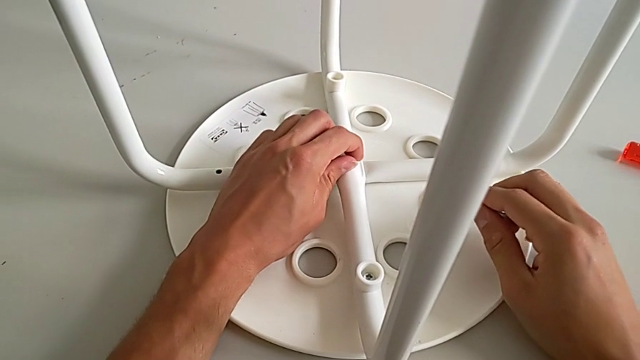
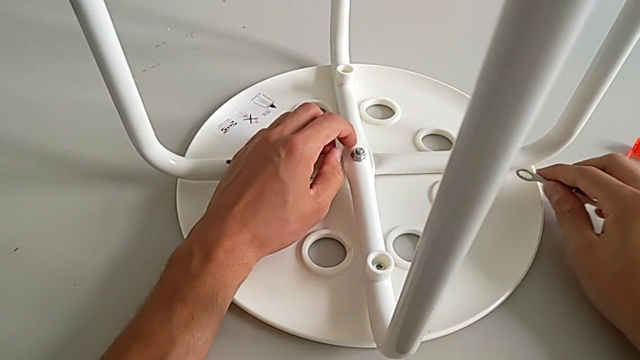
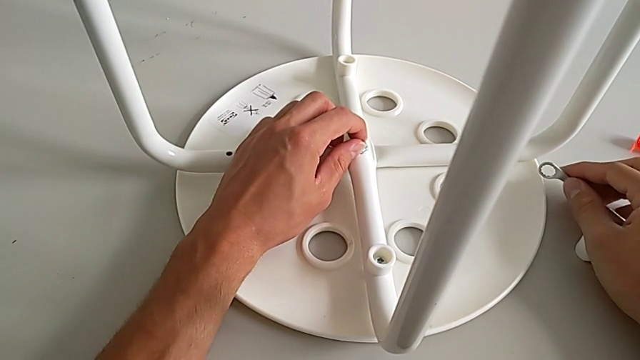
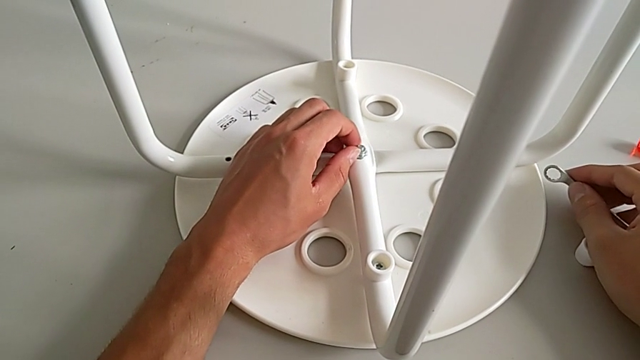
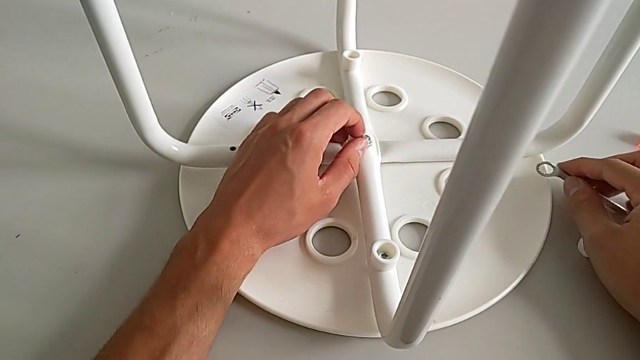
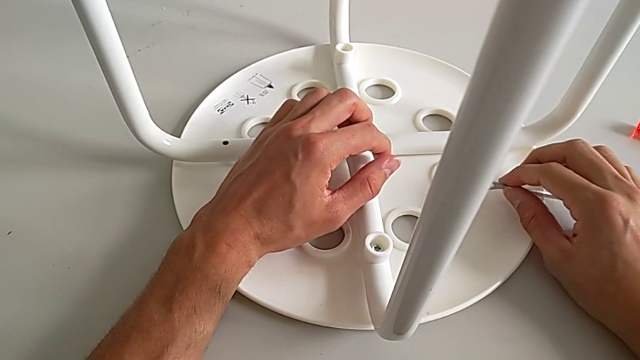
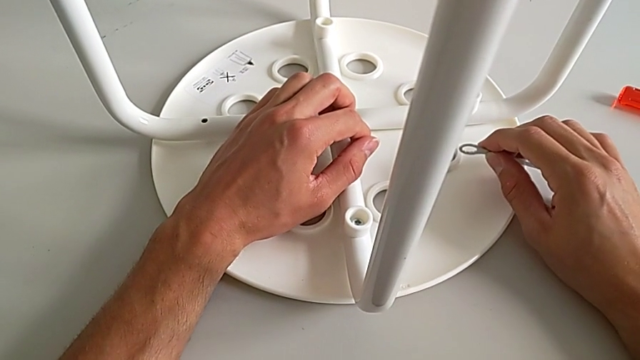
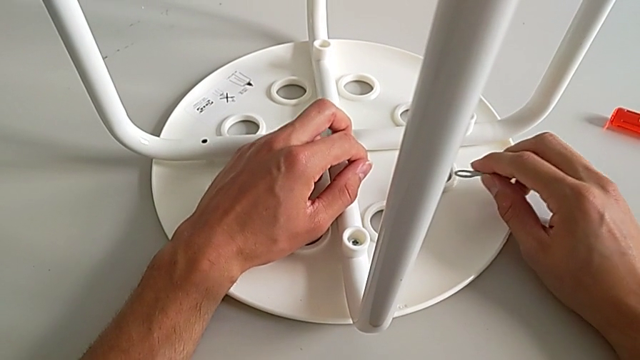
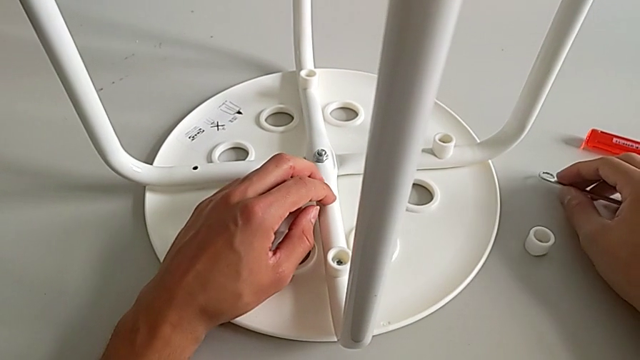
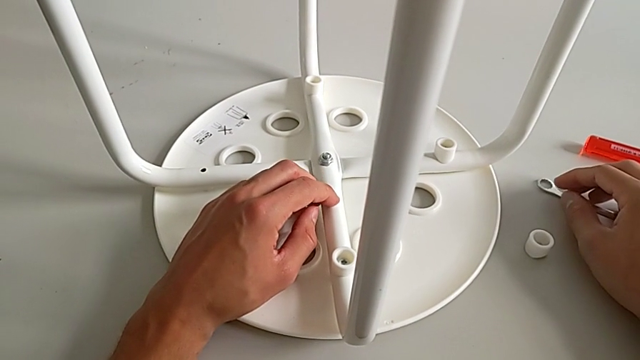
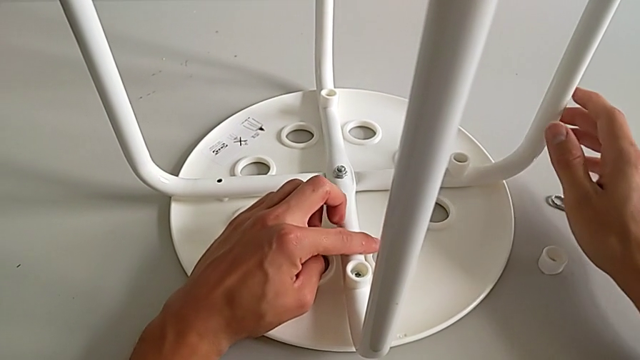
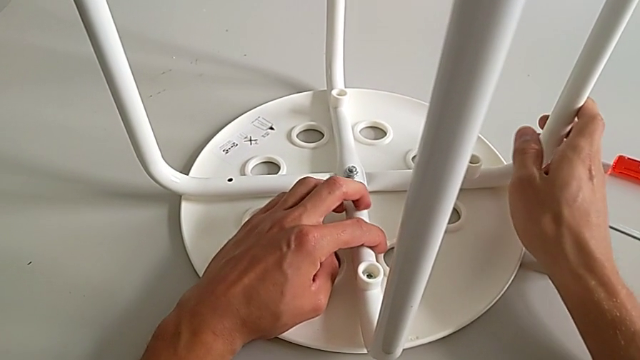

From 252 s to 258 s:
The camera wearer is assembling the seat. They screw the hex nut with the left hand, hold the hexagonal wrench with the right hand, place it with the right hand and grab the leg.
